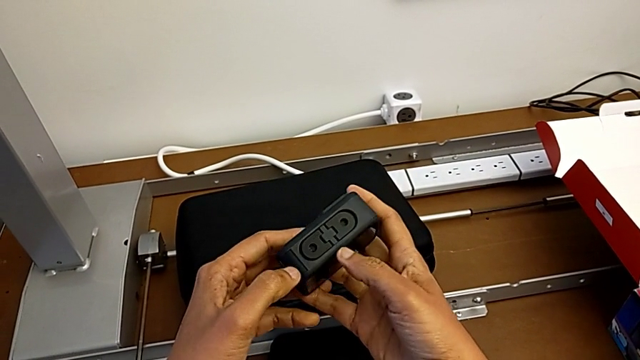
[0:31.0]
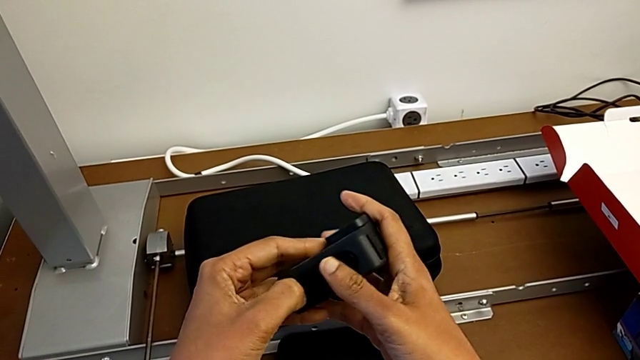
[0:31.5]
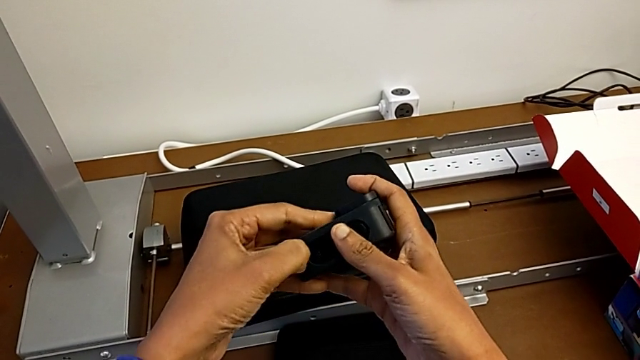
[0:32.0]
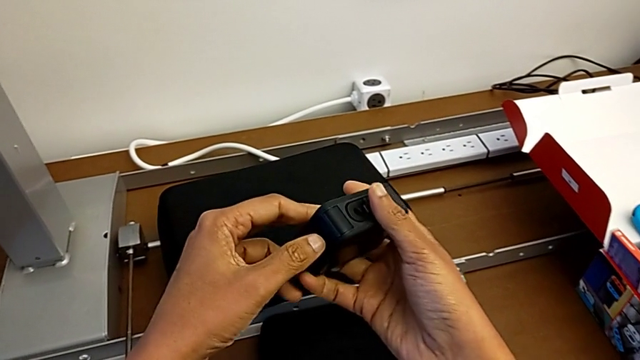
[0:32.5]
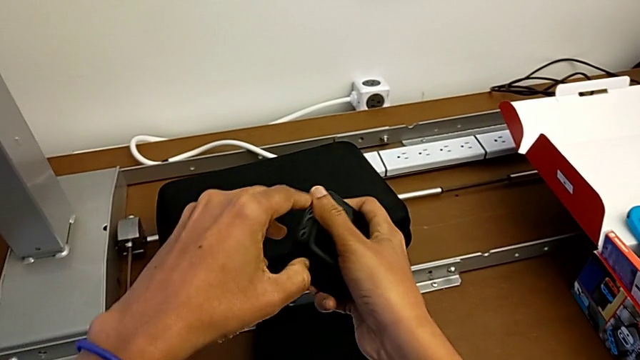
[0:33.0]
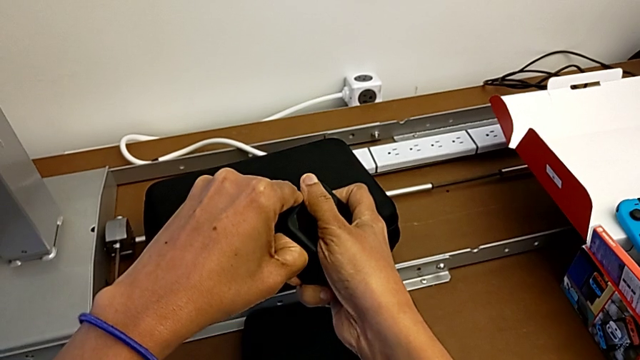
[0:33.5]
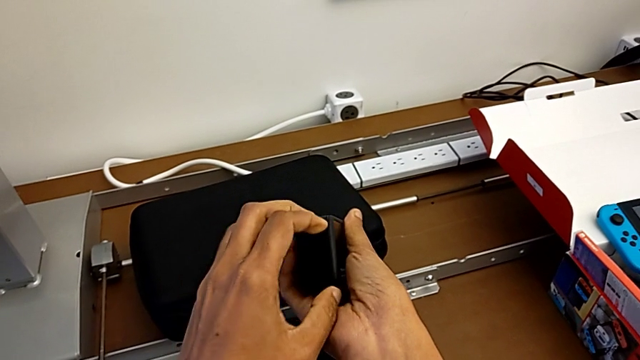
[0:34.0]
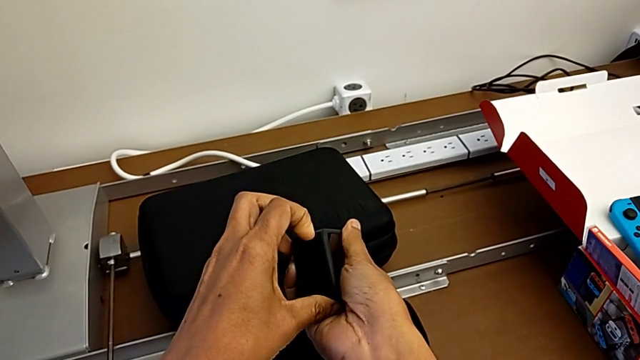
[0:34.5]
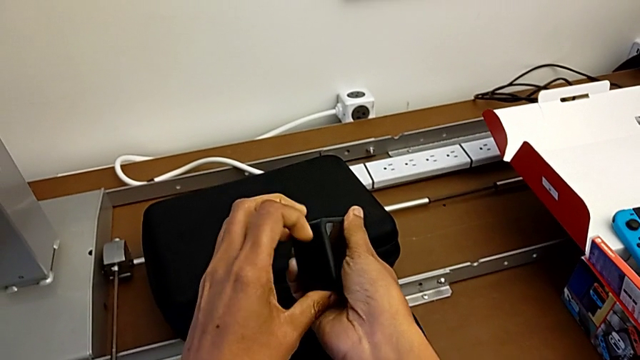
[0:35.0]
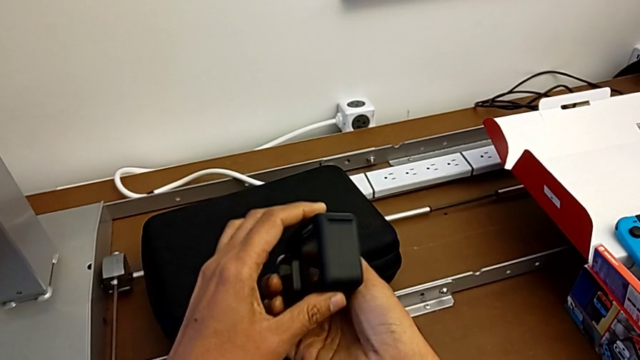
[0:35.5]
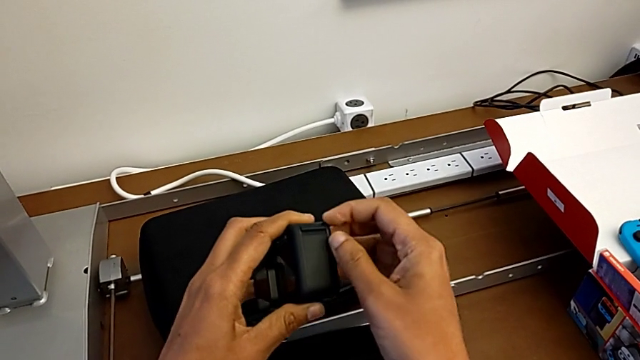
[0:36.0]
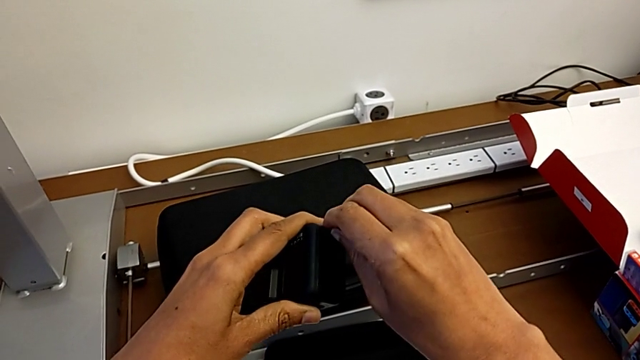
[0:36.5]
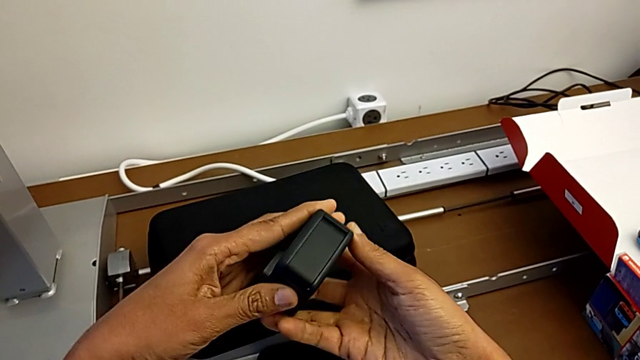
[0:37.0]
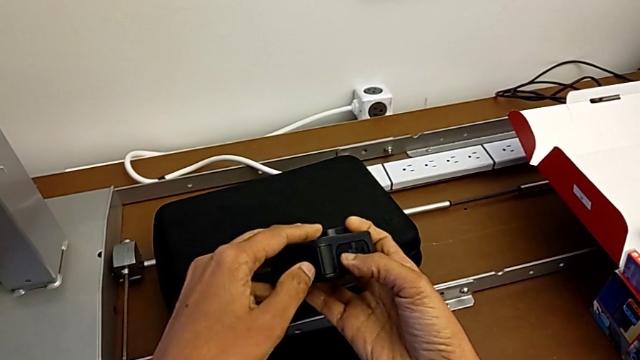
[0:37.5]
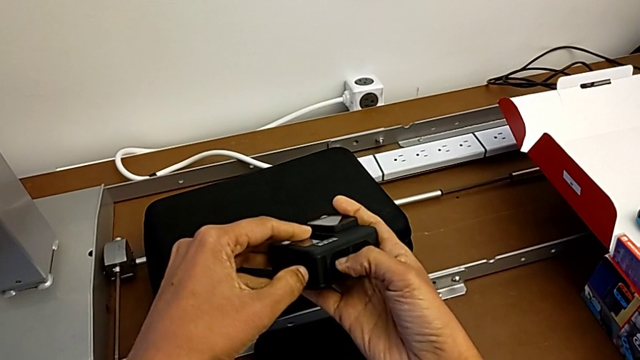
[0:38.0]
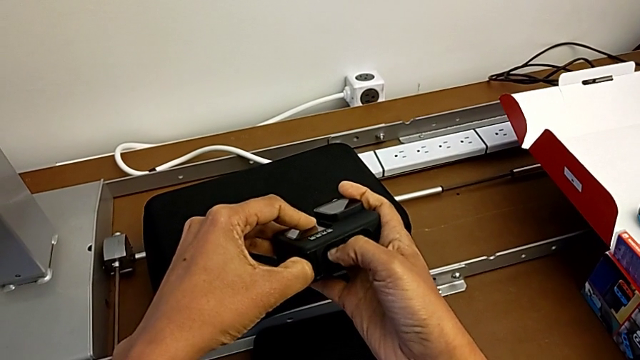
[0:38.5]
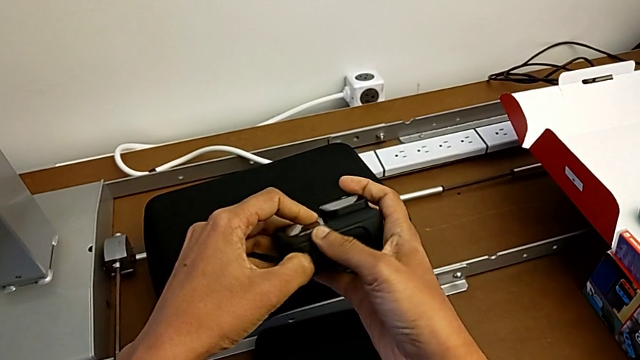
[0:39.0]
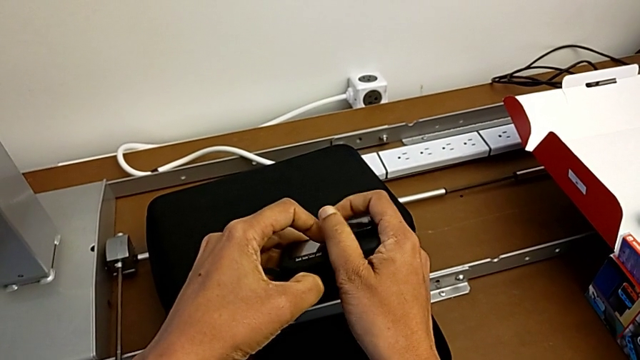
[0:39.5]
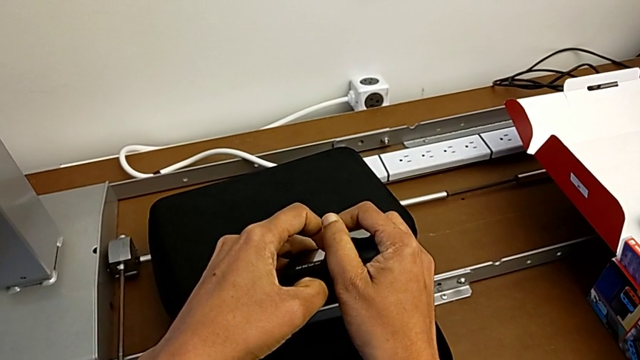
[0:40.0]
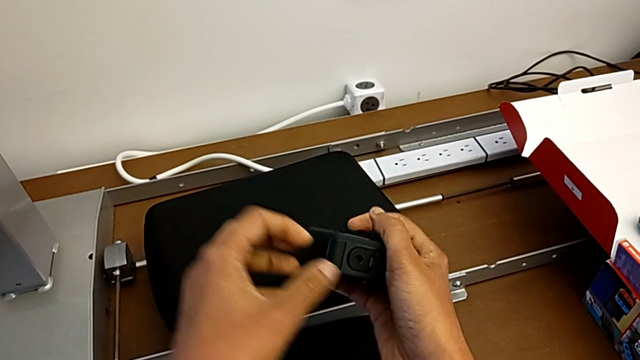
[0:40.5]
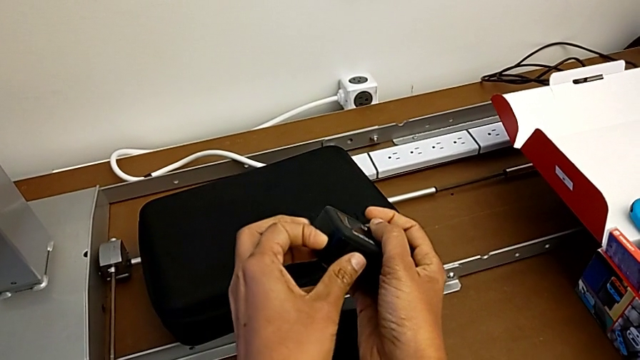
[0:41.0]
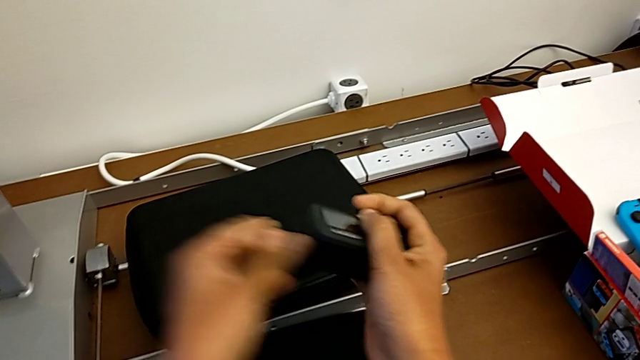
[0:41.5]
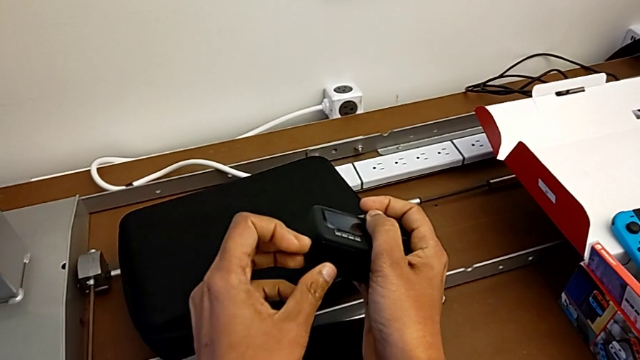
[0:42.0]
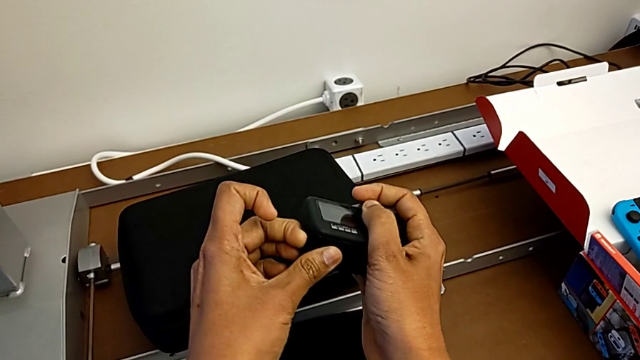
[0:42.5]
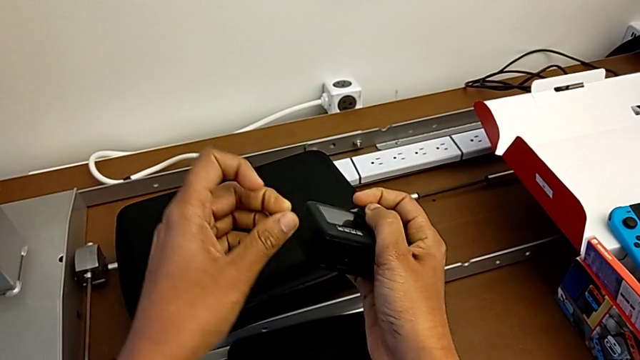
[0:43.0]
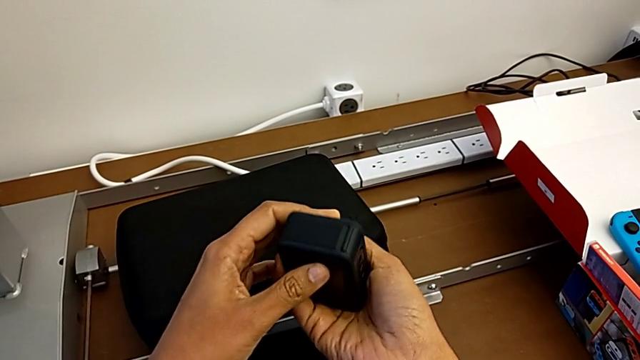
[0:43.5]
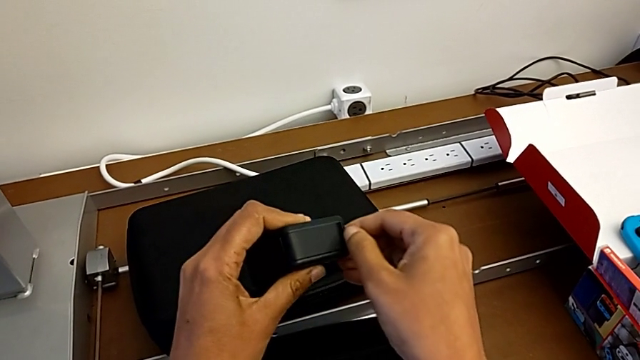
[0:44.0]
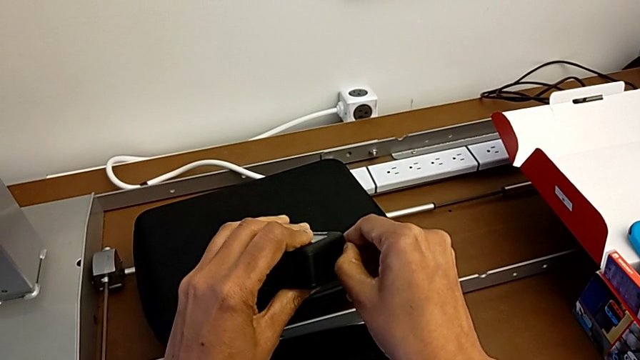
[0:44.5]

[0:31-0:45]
The camera wearer is changing the battery of the GoPro. They wrongly press the battery door and pull it. They rotate the GoPro.

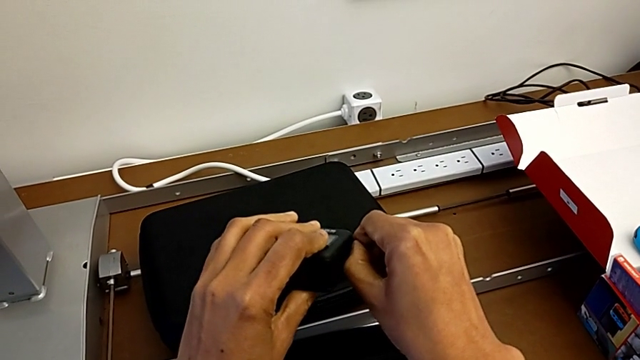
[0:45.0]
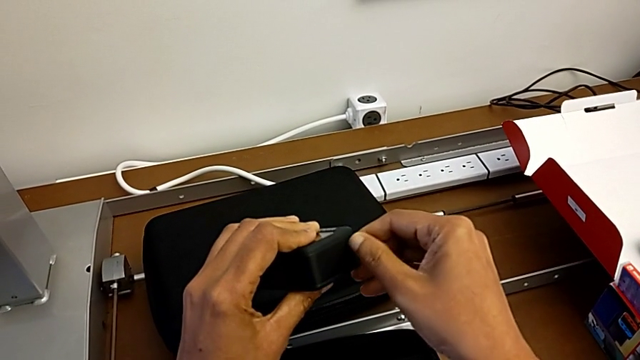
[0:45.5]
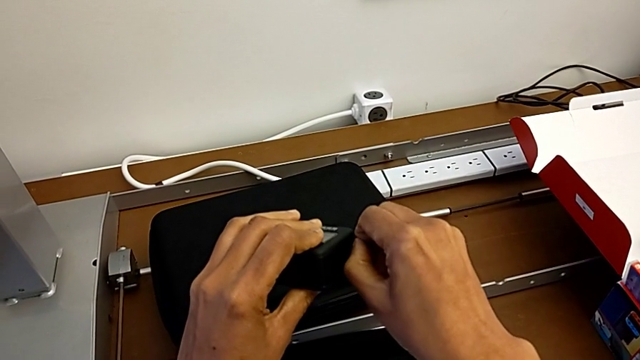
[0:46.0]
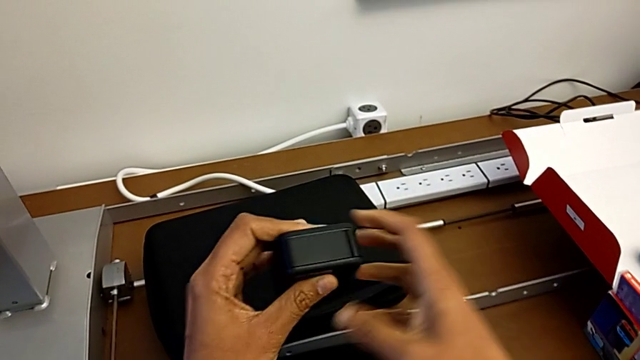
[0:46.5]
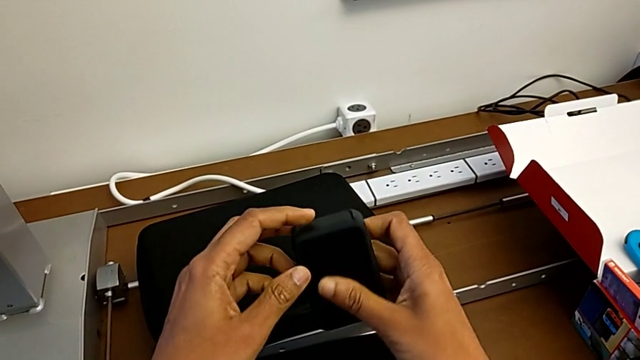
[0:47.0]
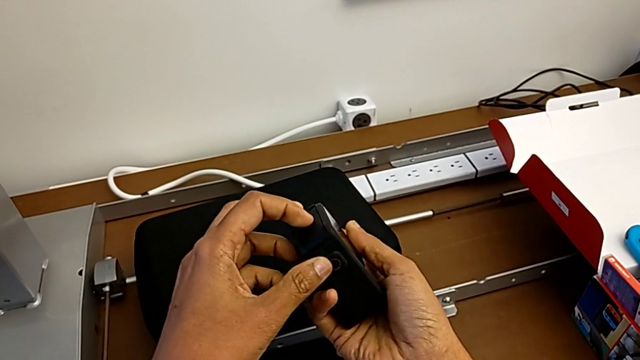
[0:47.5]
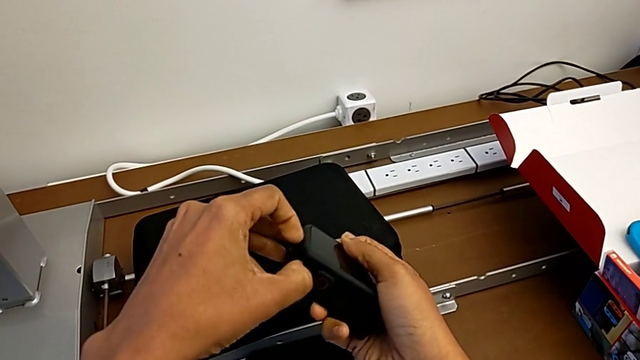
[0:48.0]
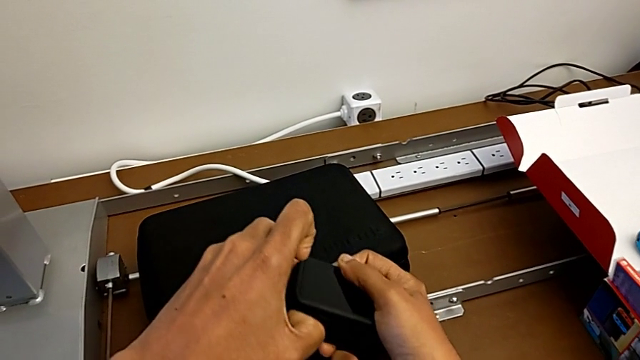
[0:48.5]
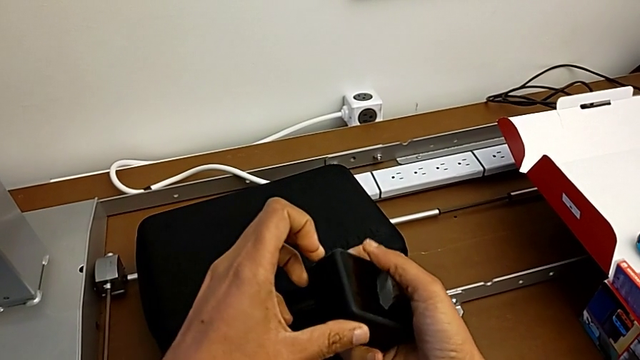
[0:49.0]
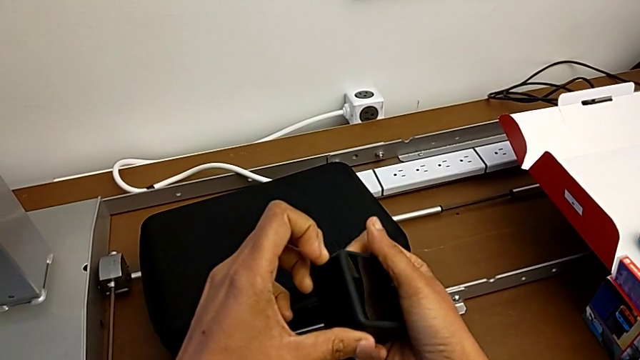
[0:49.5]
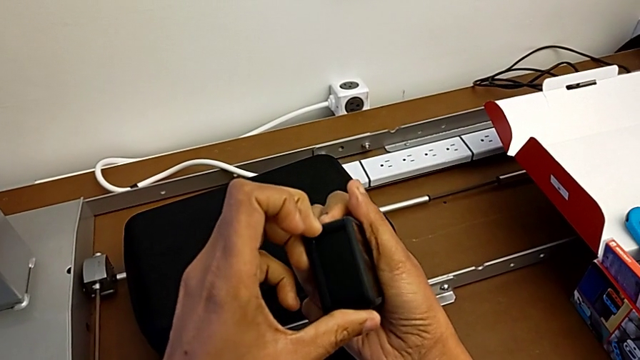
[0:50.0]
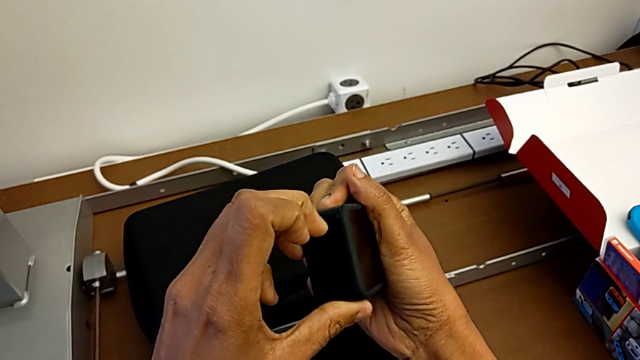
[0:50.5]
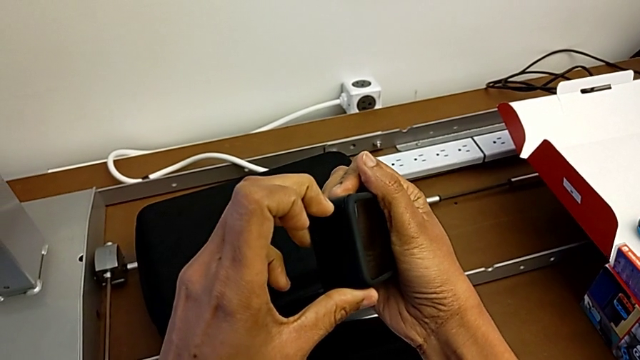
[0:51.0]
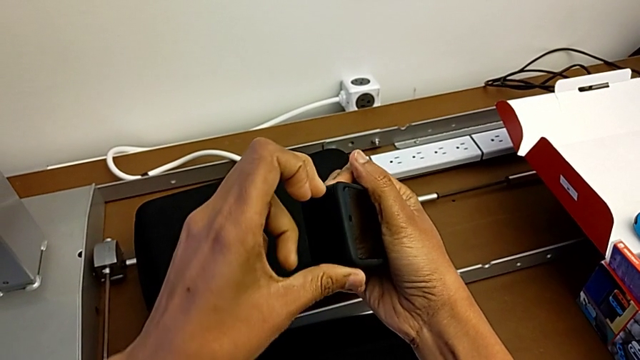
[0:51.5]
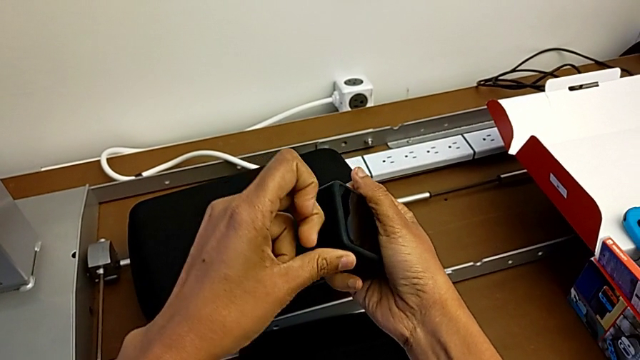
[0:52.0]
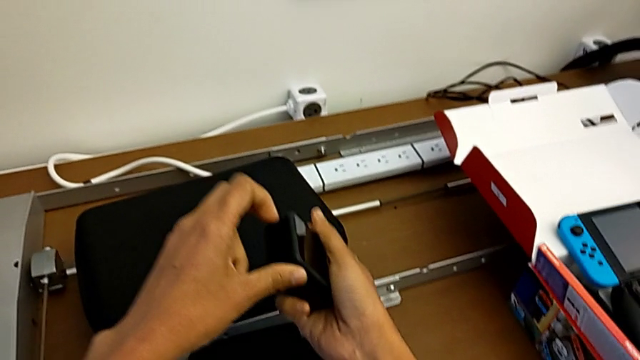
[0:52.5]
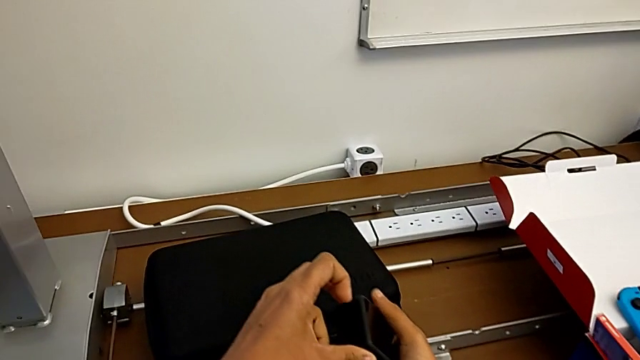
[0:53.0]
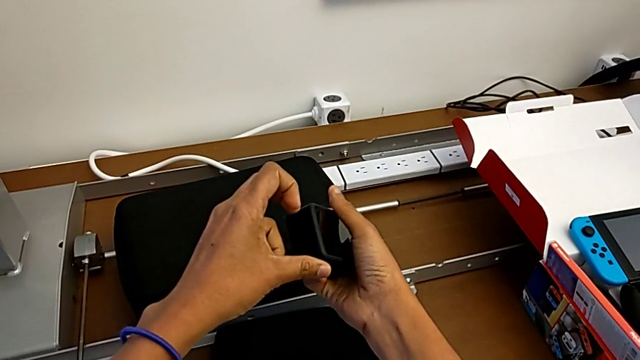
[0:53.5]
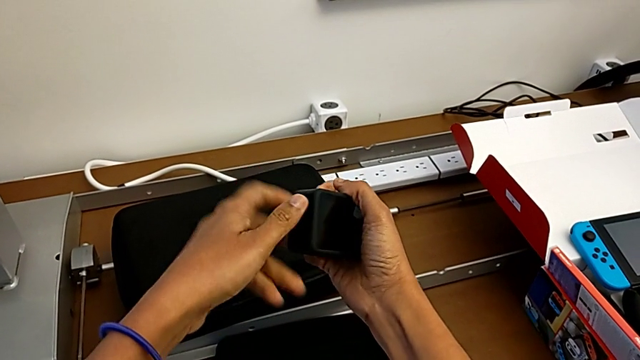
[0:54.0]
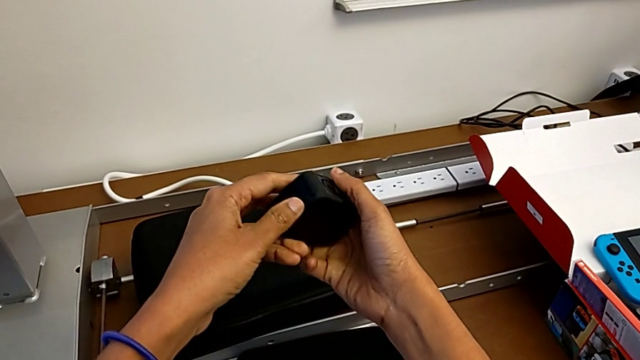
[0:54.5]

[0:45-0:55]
The camera wearer is changing the battery of the GoPro. They wrongly pull the battery door and rotate it. They rotate the GoPro. They wrongly pull the battery door.
